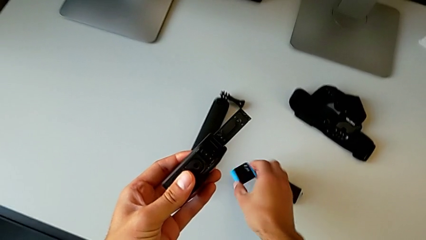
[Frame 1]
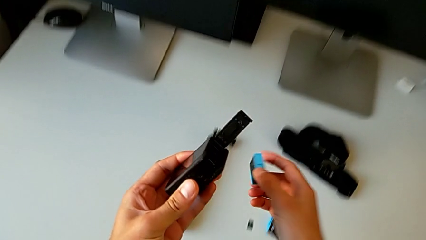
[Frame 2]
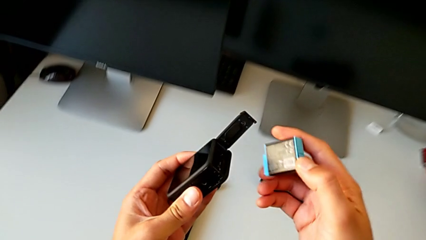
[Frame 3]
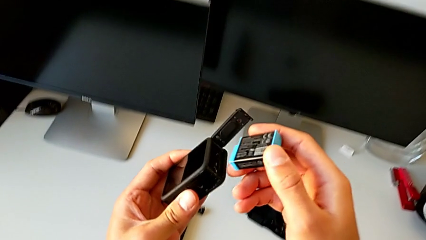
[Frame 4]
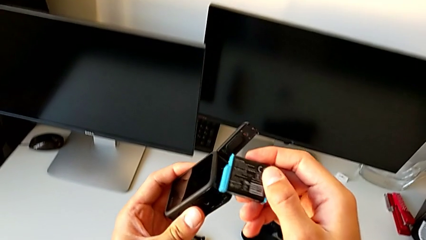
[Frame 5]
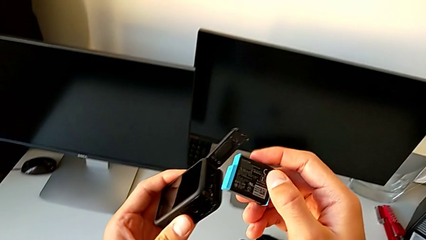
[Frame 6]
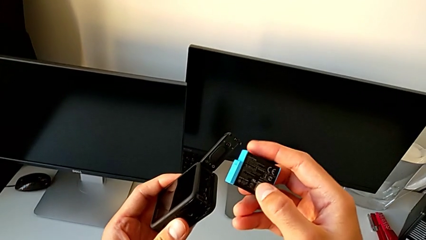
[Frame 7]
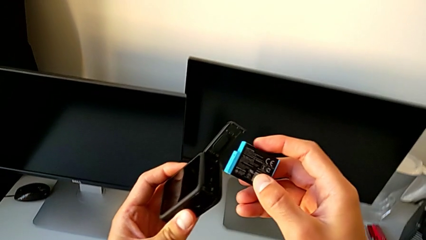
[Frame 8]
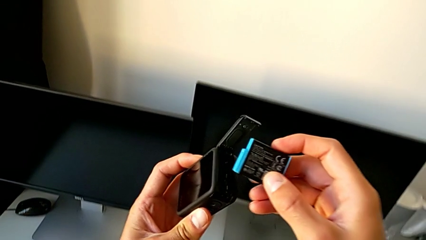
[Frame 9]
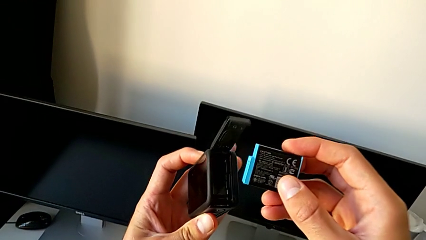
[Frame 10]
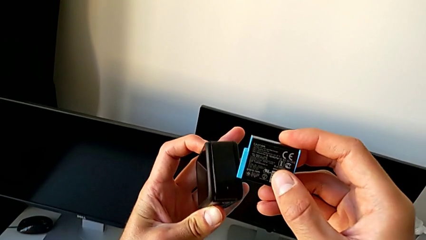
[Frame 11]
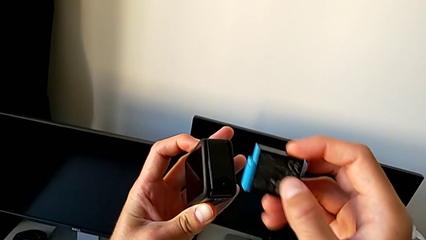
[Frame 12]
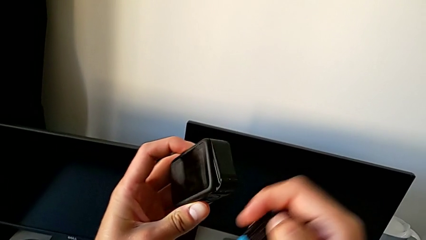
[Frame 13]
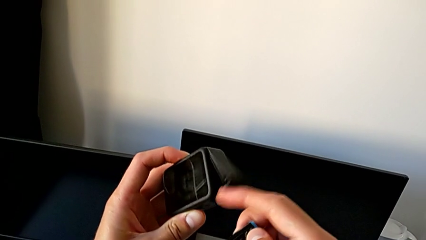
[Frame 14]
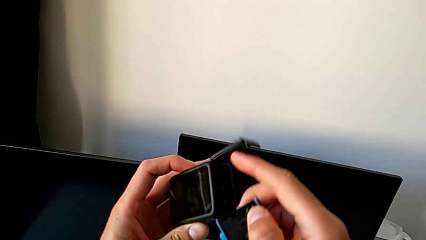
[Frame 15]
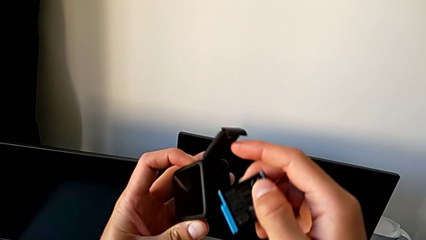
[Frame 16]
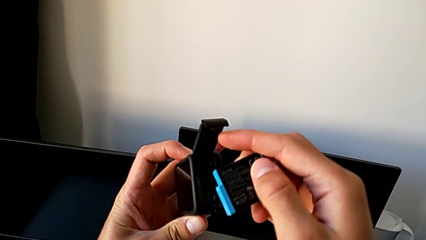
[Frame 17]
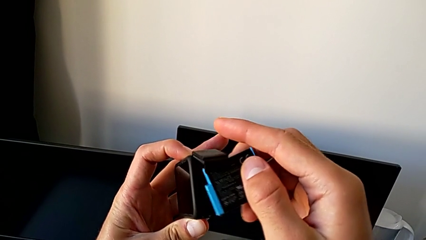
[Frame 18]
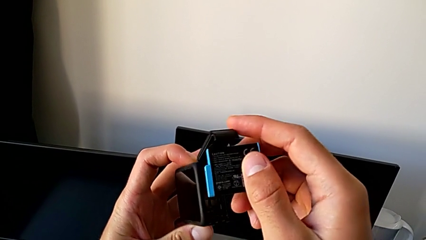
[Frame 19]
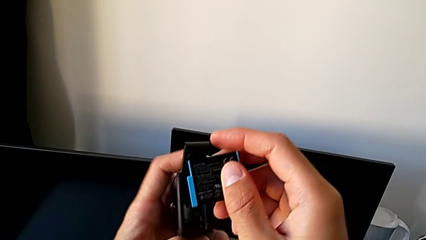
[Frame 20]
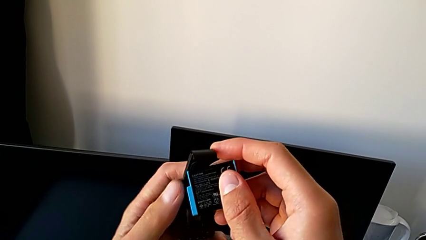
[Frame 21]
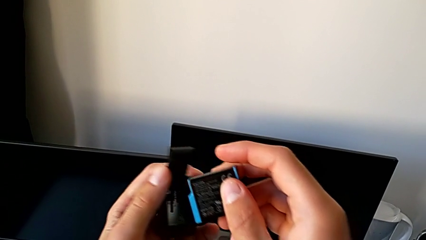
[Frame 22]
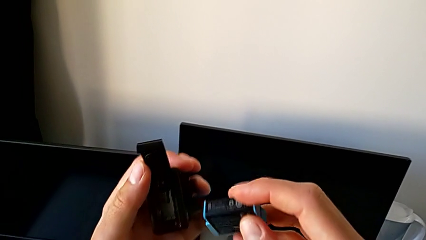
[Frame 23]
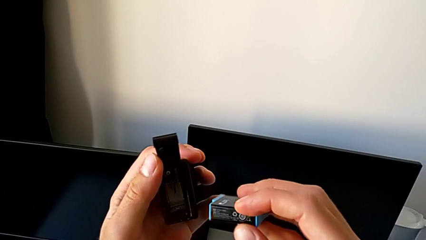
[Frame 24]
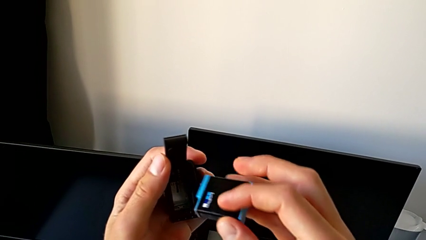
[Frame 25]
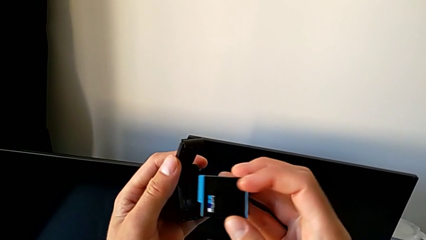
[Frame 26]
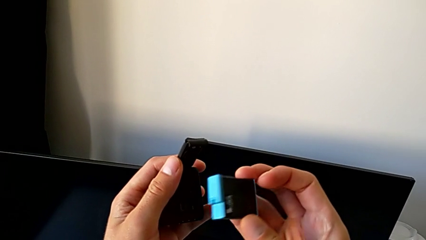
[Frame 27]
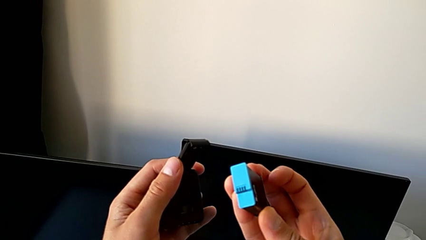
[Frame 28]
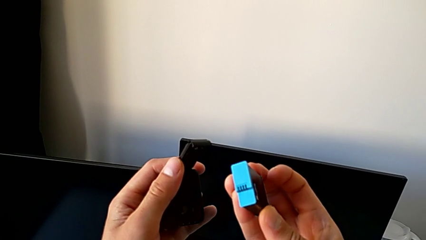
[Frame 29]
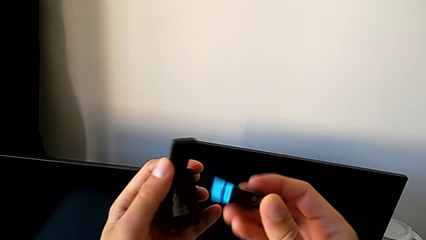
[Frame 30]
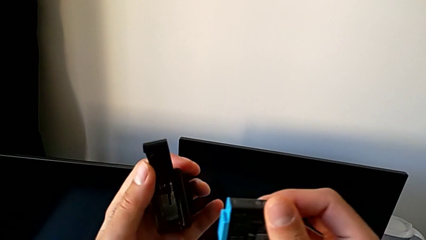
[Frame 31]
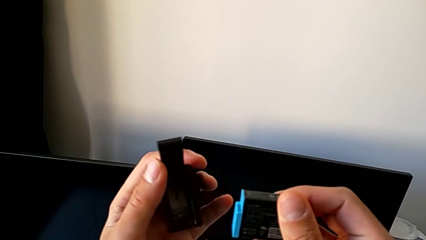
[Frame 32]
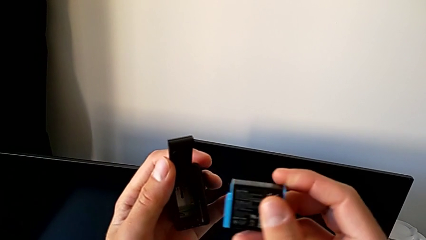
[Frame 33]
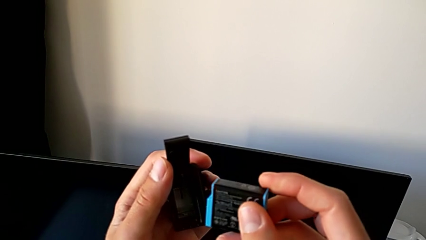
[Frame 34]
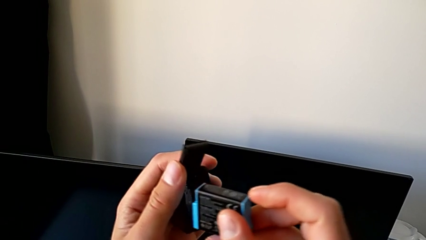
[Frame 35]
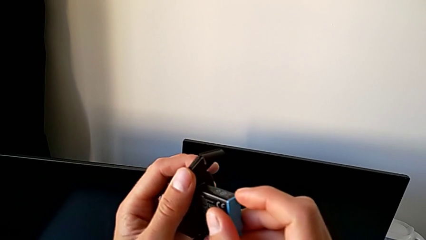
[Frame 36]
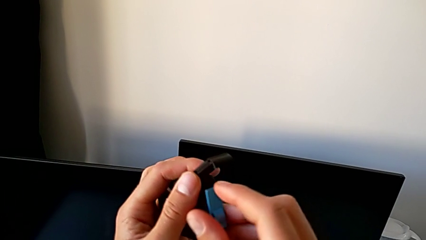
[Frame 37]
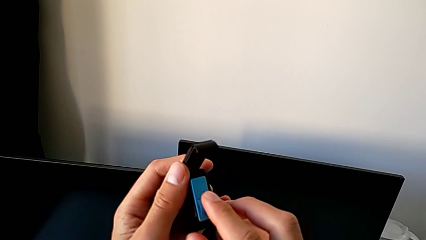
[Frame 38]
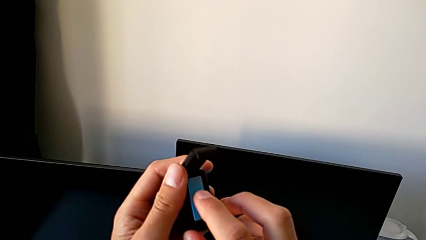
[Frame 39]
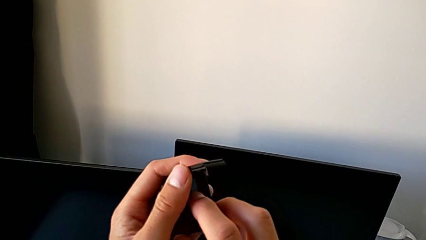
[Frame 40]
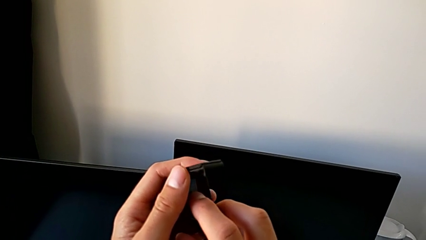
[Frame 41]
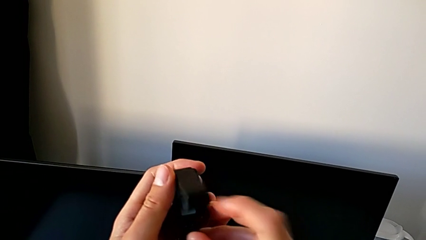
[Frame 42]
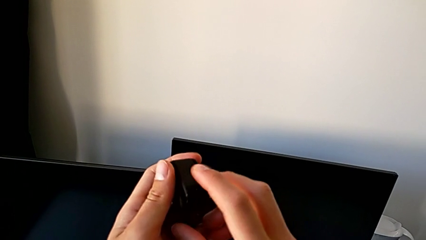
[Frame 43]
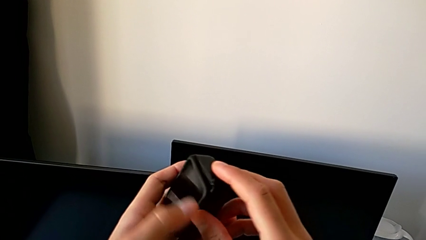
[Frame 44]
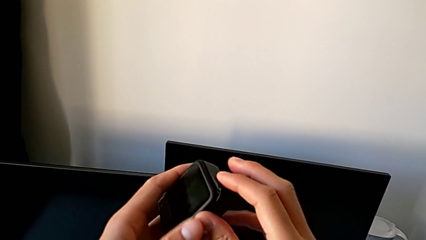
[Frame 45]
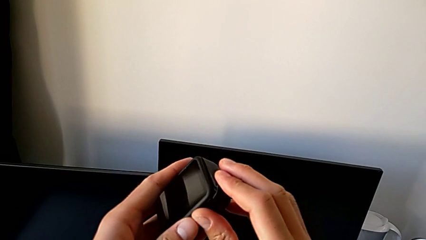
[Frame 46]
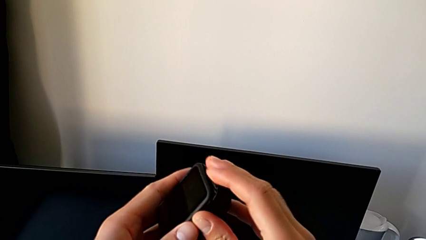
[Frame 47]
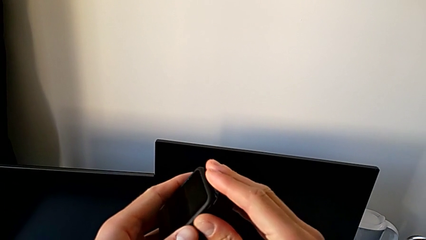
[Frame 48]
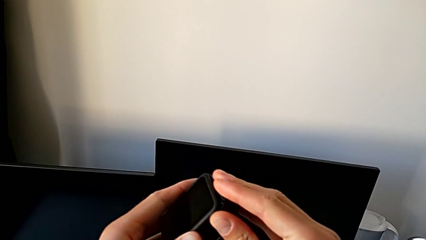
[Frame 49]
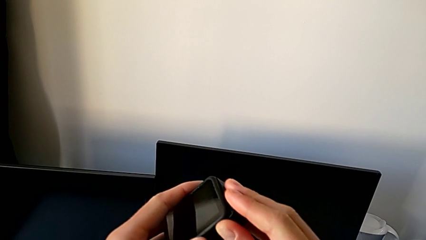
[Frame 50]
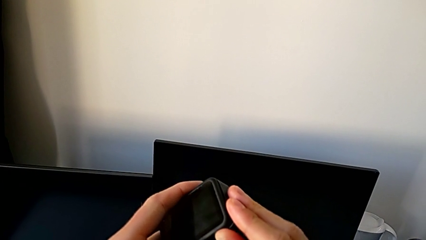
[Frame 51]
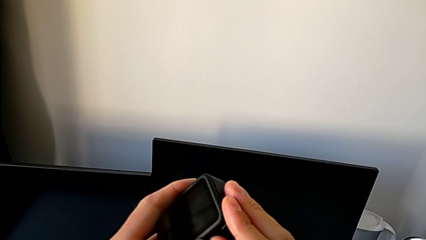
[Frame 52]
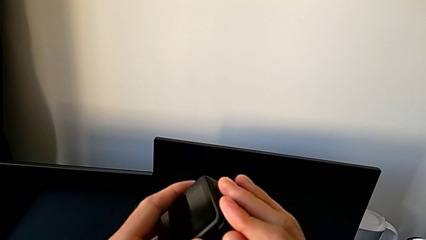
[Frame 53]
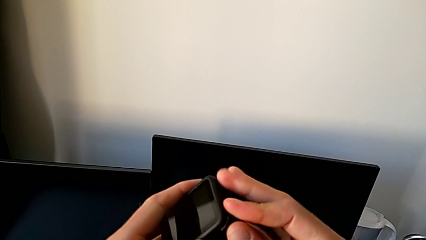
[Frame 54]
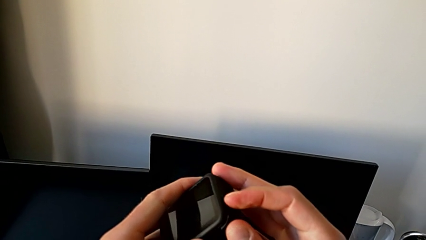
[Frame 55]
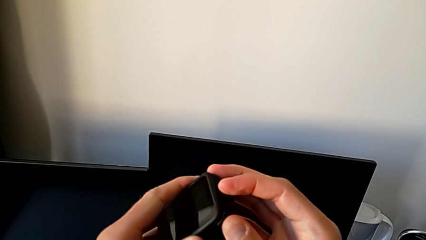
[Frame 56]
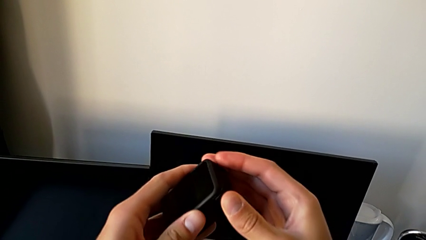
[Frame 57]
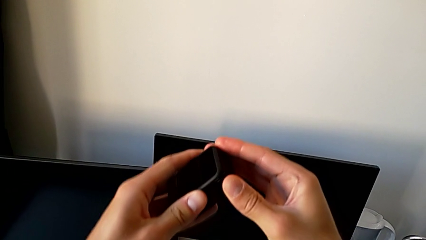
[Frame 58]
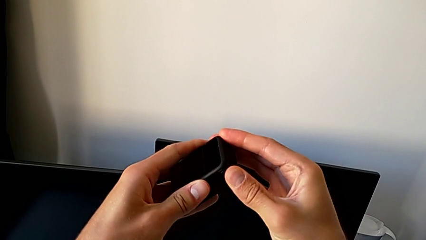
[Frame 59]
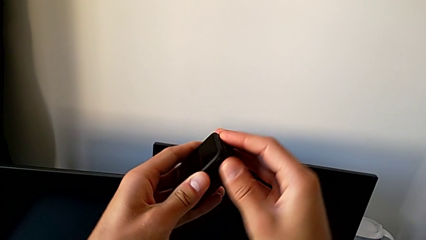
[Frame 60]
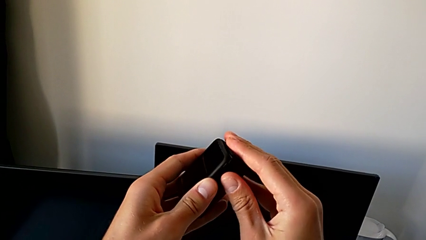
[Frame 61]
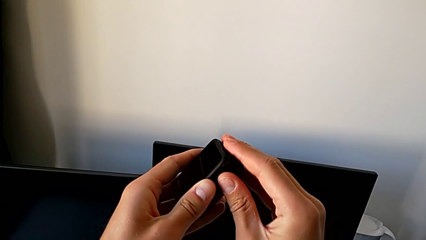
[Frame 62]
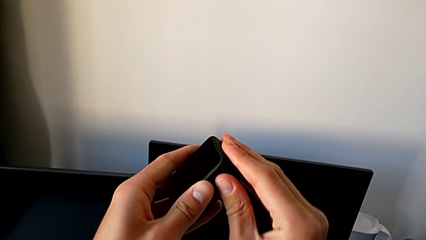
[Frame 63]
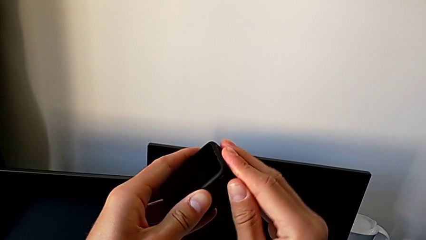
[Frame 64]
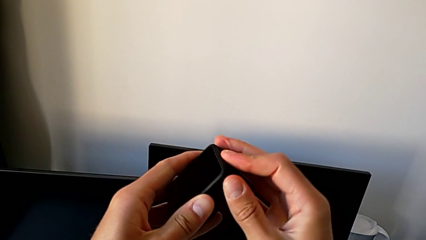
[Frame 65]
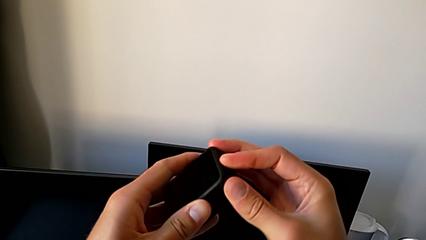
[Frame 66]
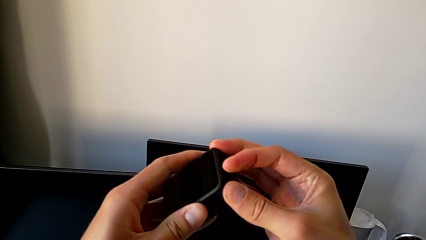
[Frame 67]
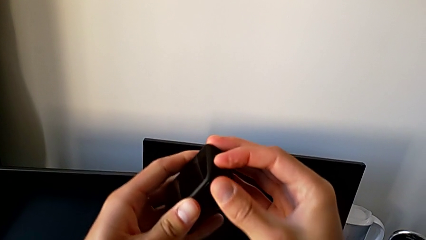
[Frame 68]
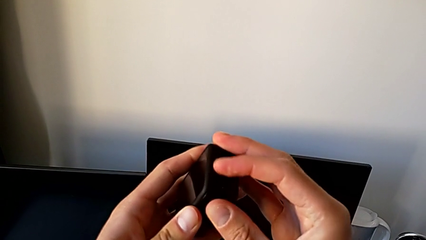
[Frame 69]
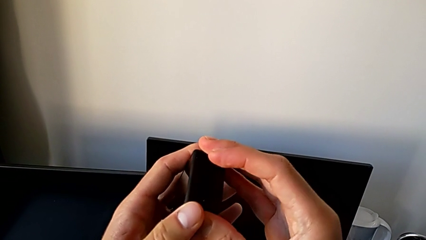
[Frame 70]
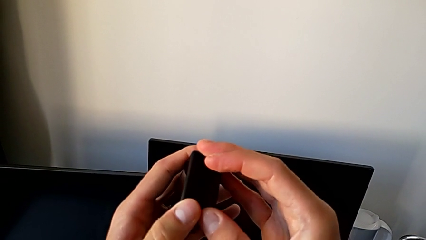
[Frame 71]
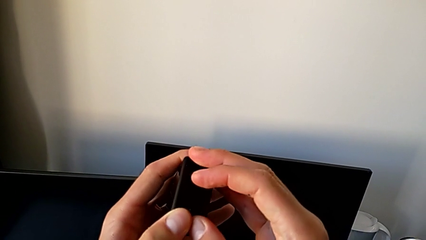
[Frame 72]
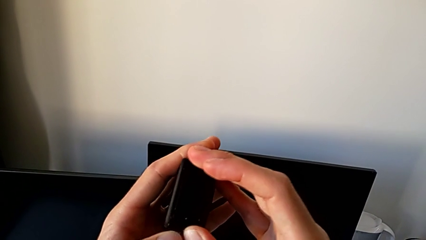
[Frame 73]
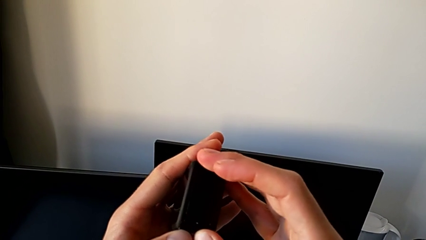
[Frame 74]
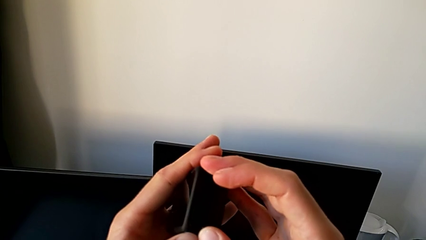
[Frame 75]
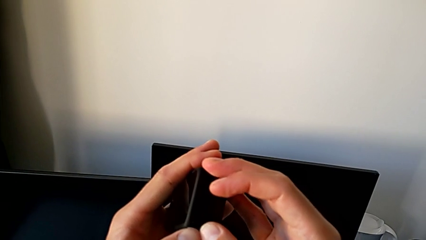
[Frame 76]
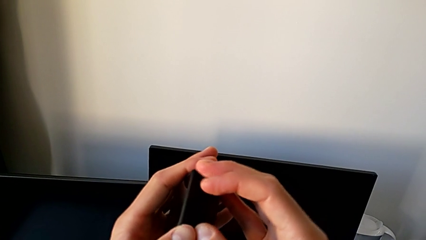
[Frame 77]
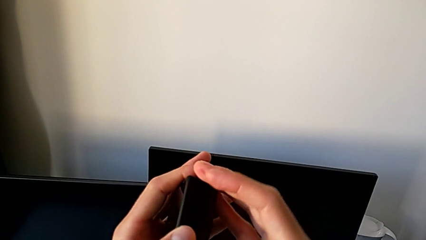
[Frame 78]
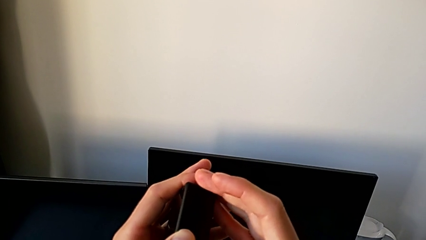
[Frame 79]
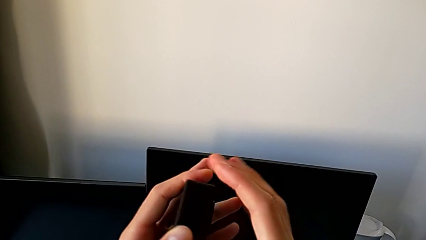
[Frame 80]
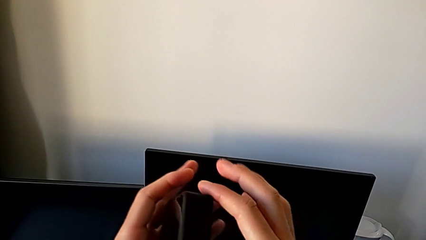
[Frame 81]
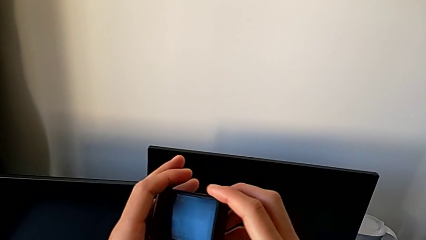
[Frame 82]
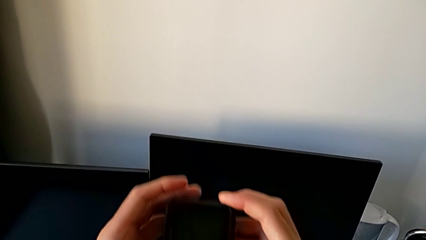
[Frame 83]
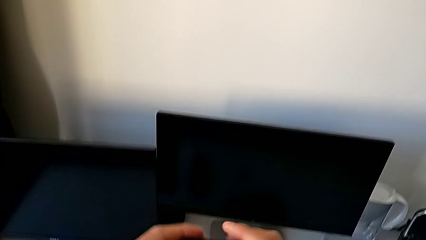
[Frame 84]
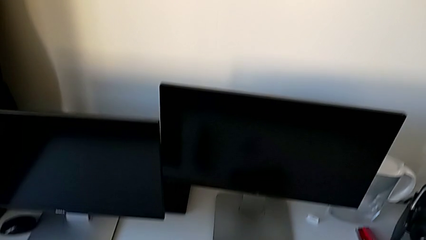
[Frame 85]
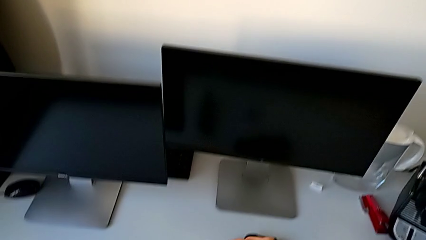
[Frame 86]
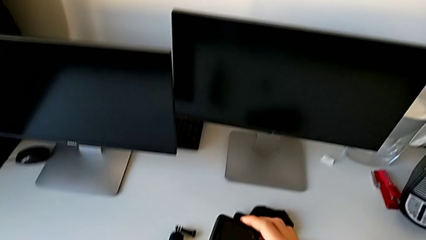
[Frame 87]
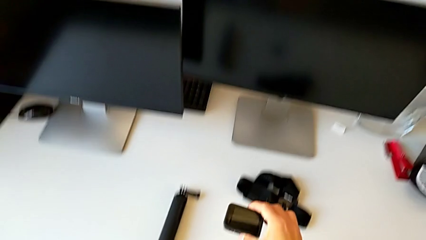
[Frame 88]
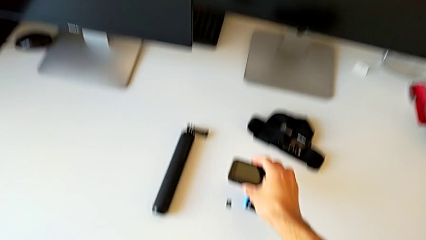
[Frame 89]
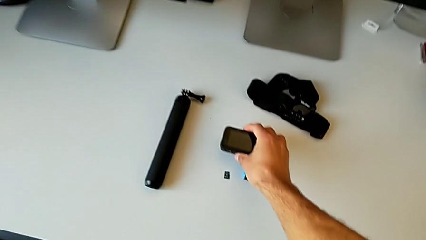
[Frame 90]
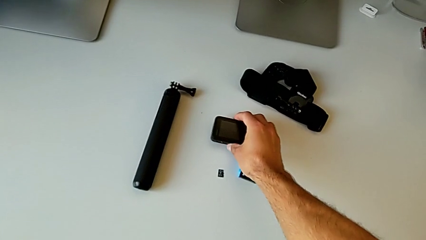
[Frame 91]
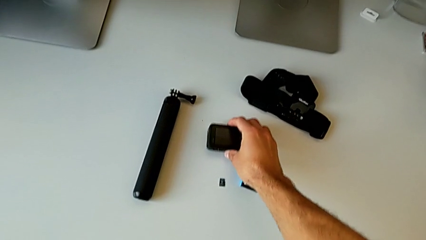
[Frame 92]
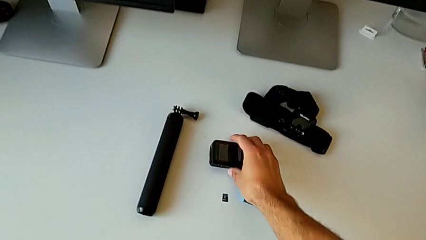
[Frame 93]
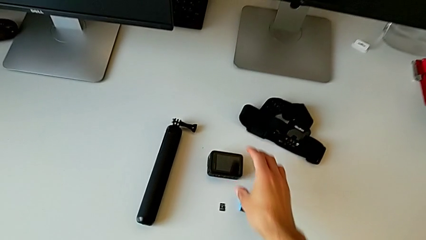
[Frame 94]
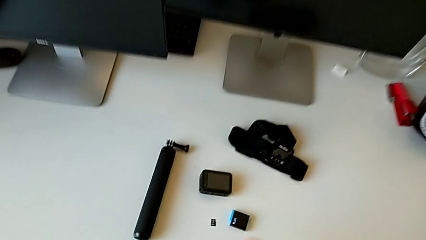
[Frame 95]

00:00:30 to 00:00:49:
The camera wearer is changing the battery regularly. They lift the battery, insert it, close the battery door and place the GoPro.
